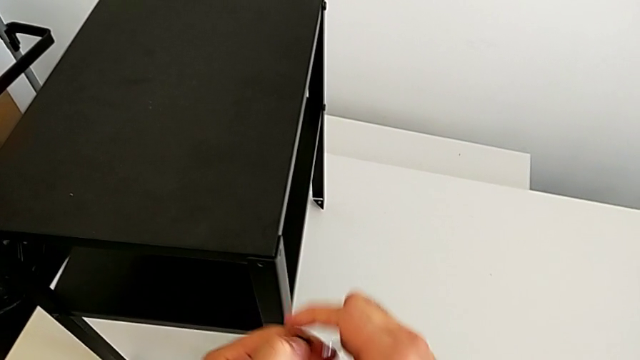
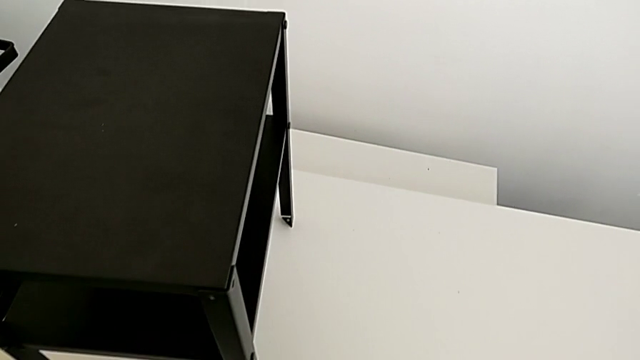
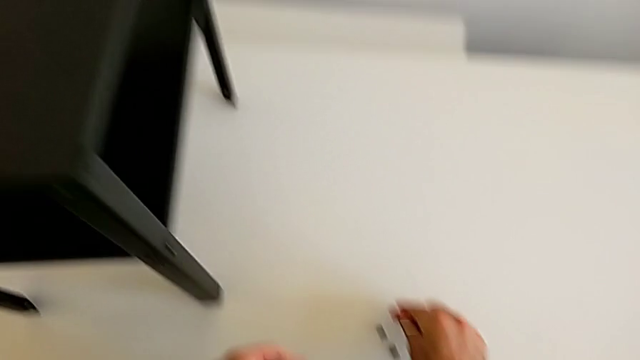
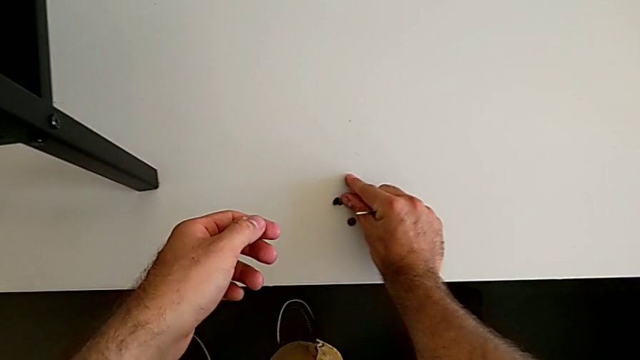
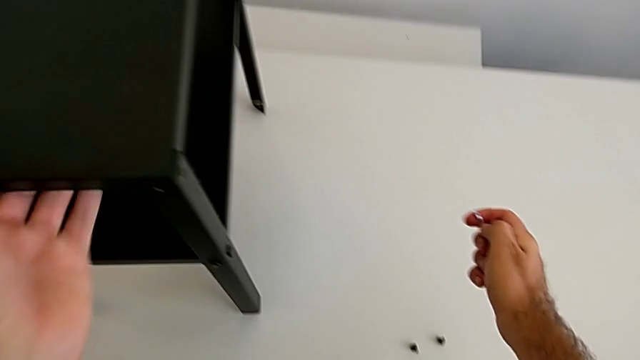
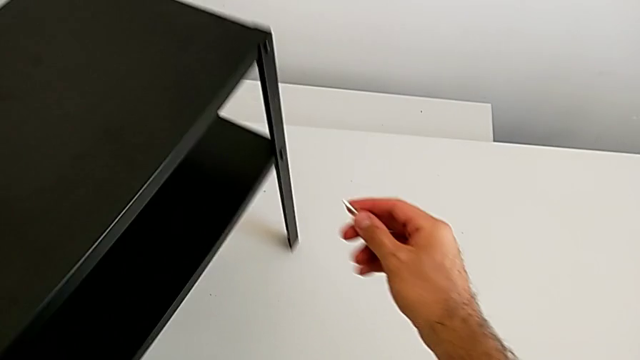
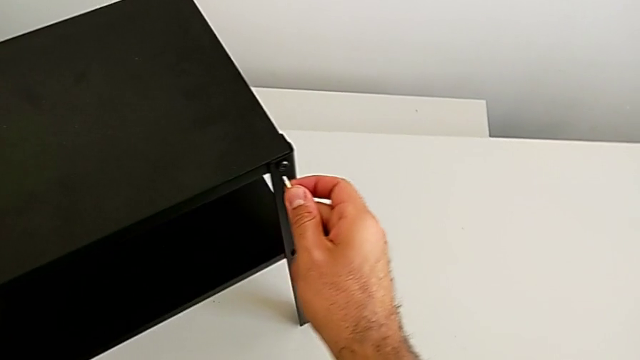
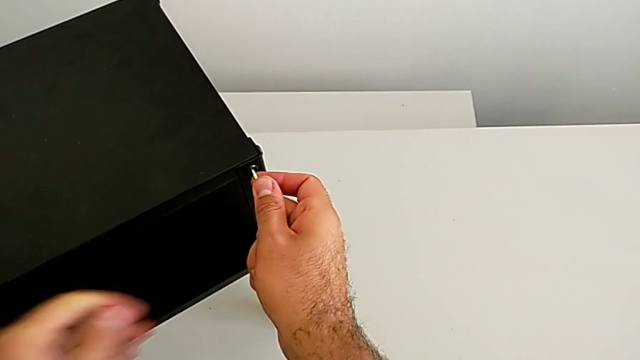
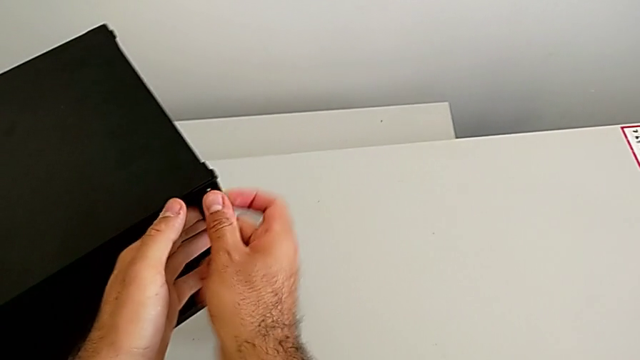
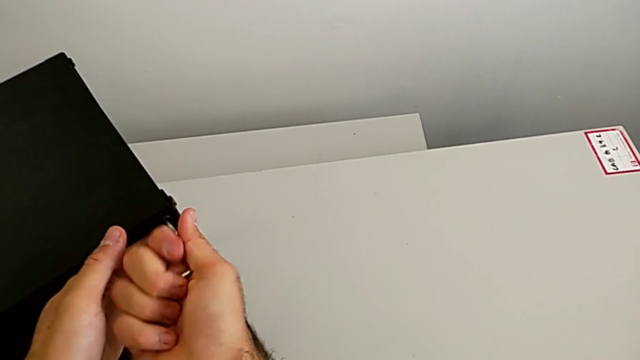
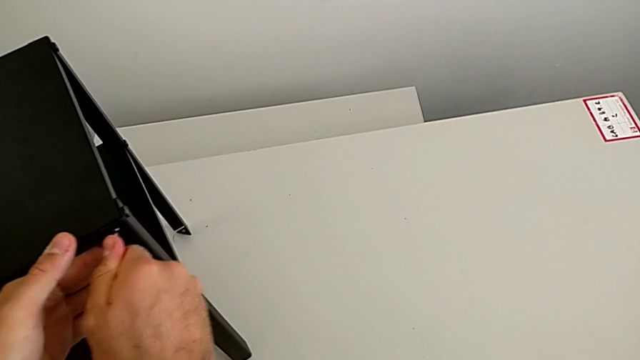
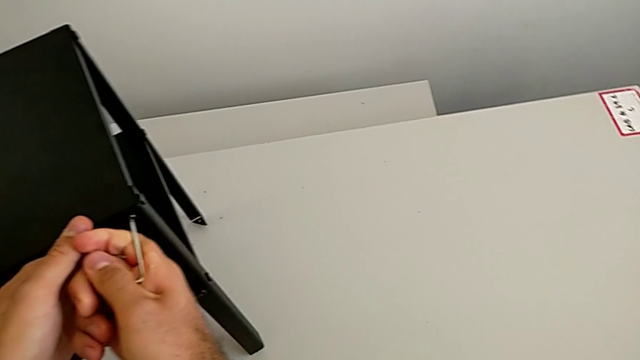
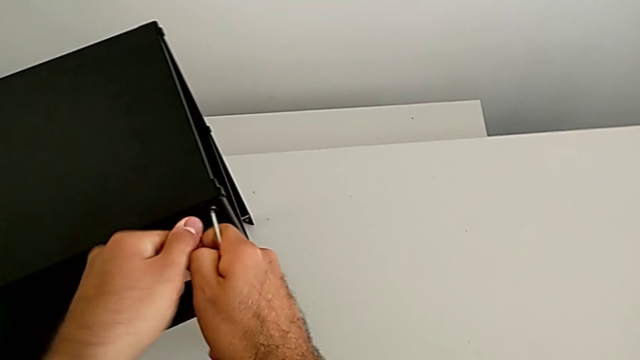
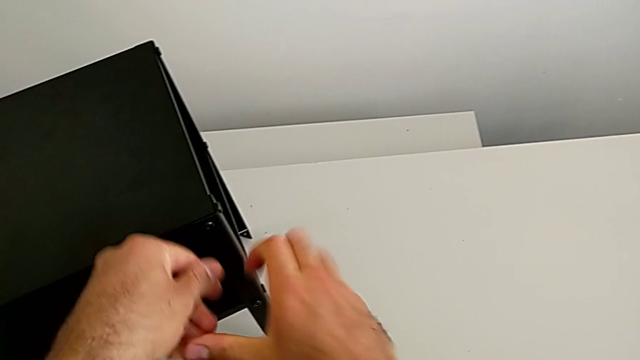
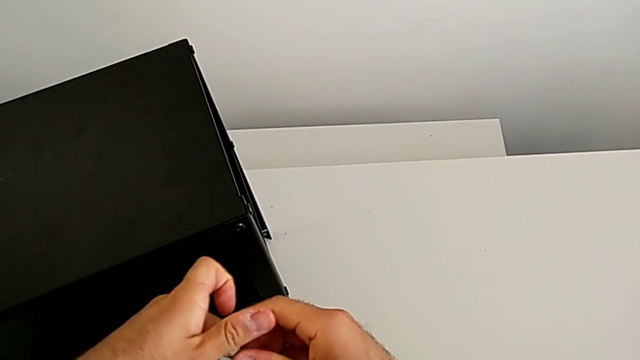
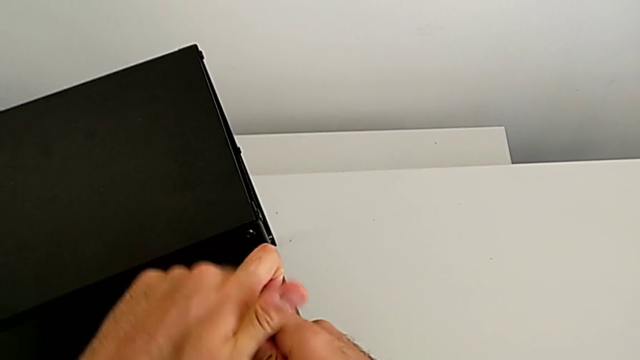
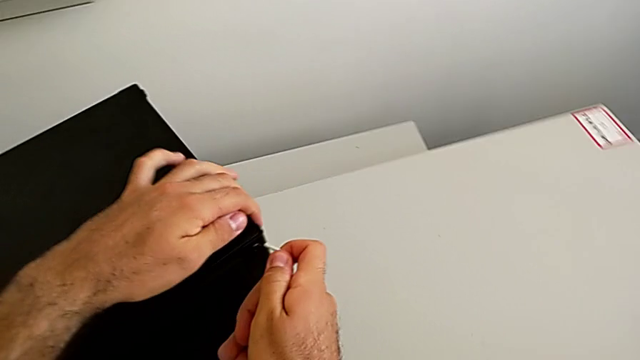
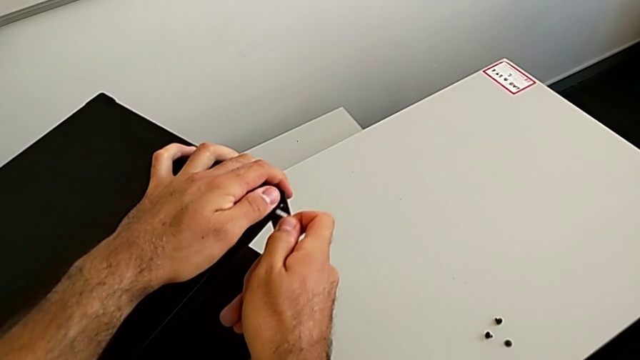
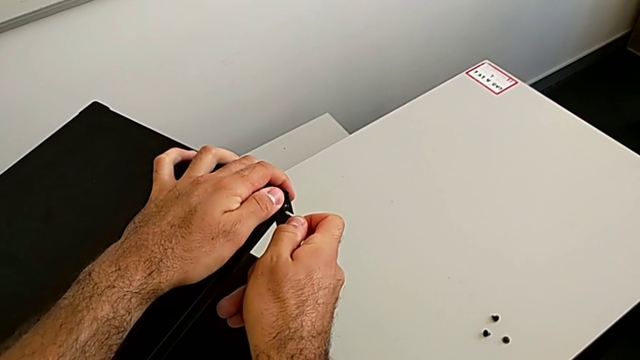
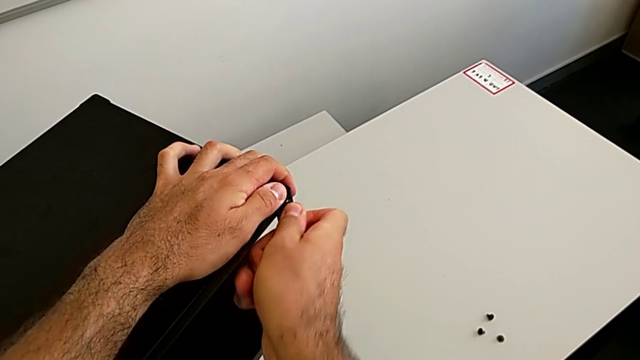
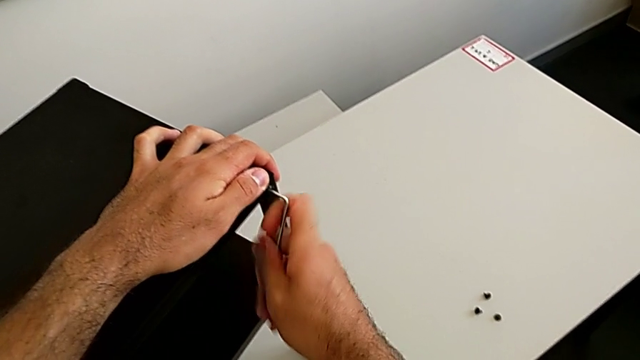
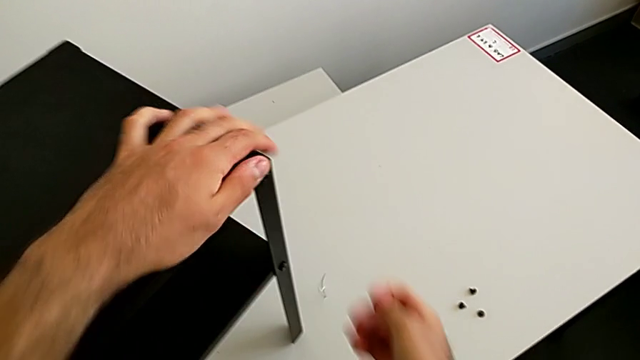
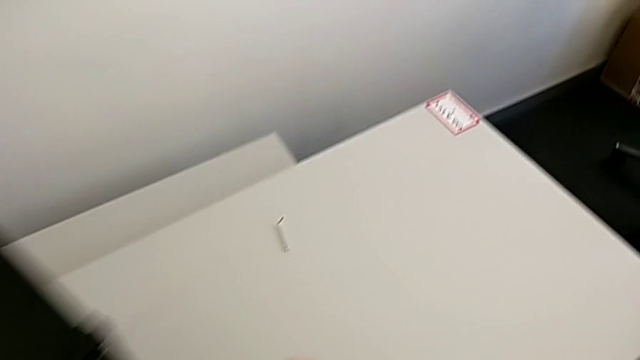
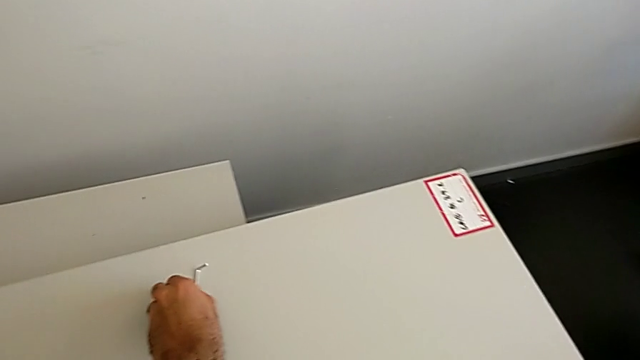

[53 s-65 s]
The camera wearer is disassembling the table top. They place the hex socket head with the left hand, rotate the nightstand, insert the Allen wrench, unscrew the hex socket head with the right hand, withdraw the Allen wrench, rotate it, insert it and wrongly drop it. They approach the Allen wrench and grab it, both with the left hand.

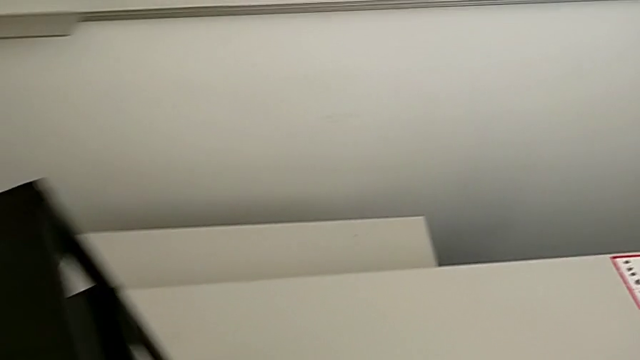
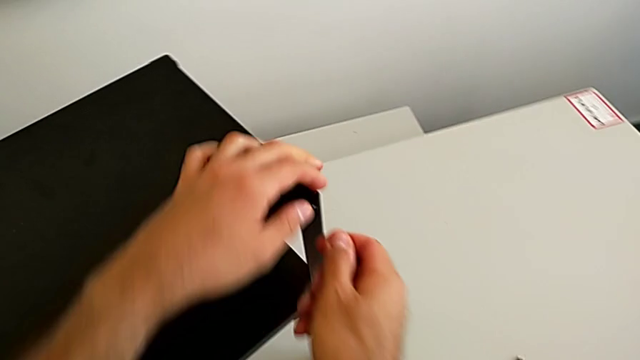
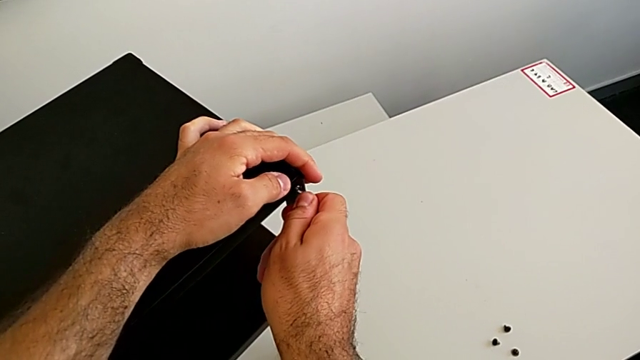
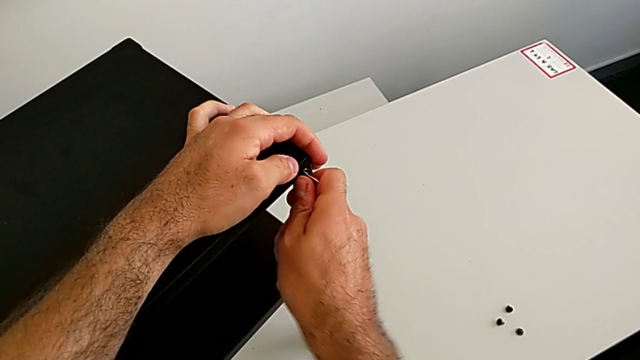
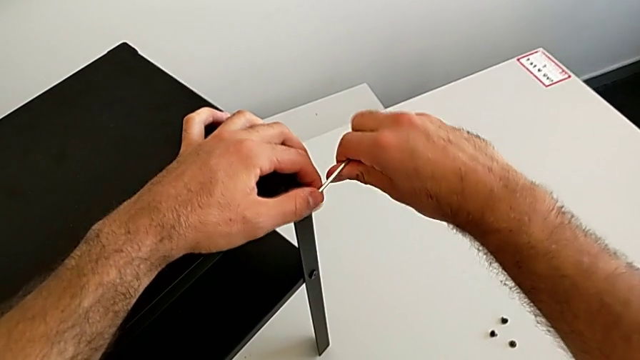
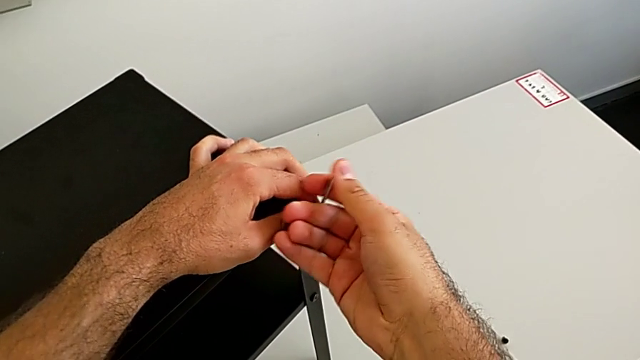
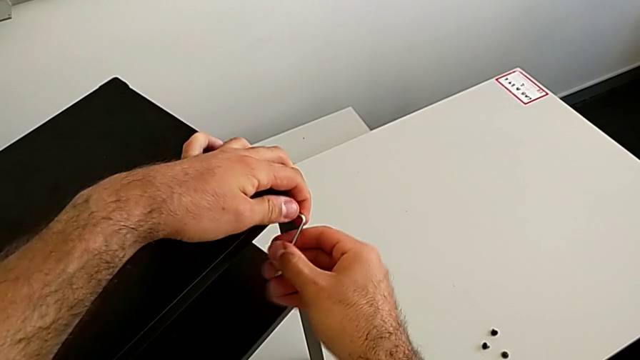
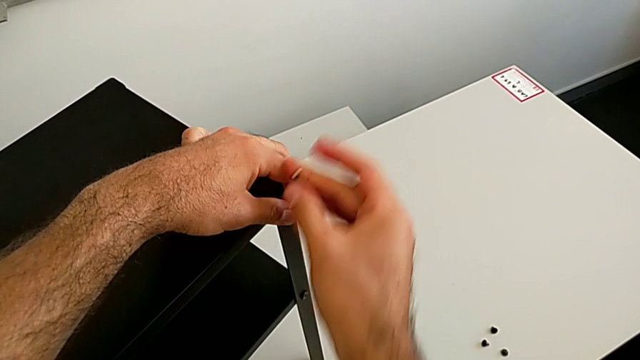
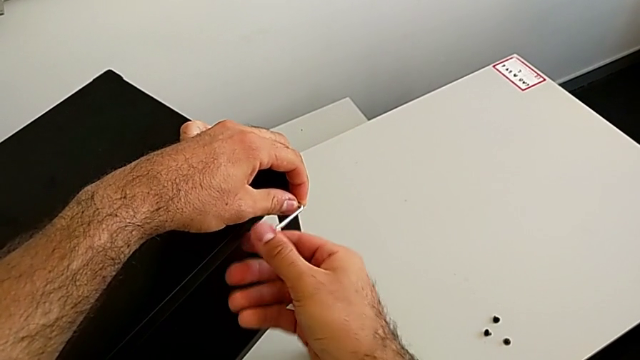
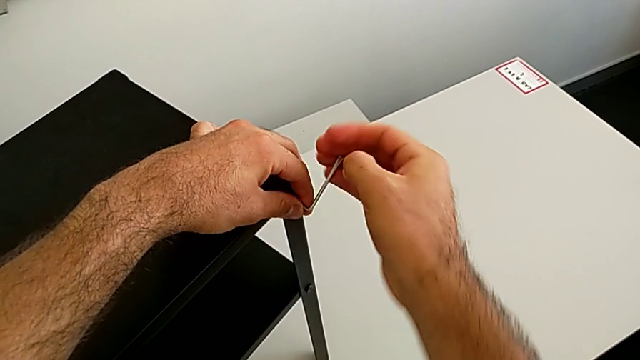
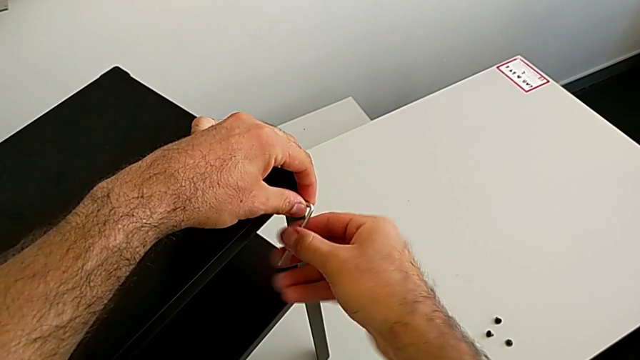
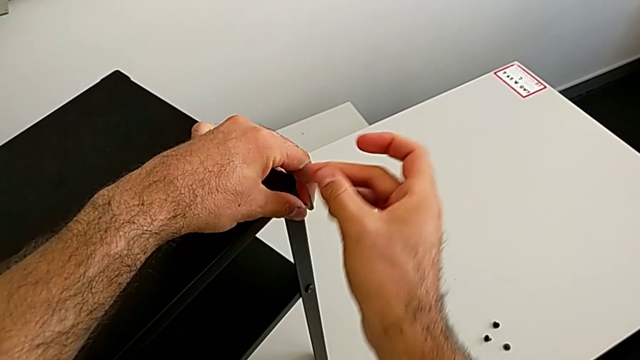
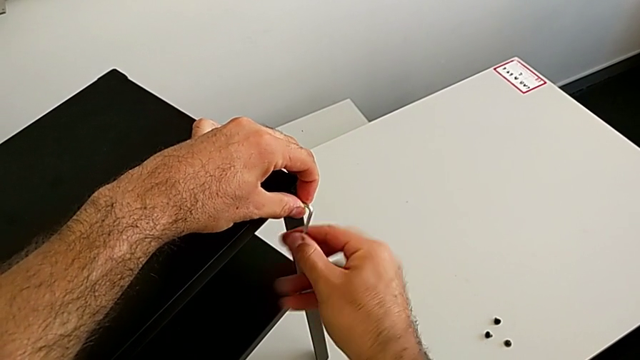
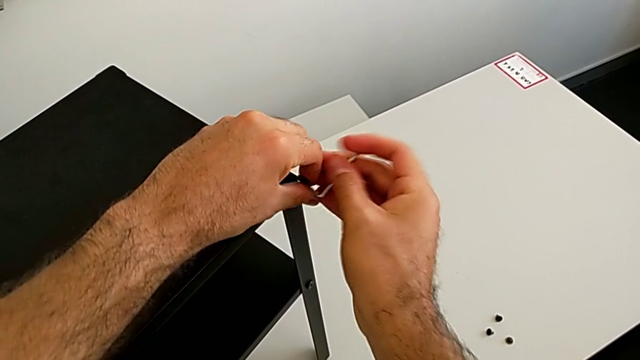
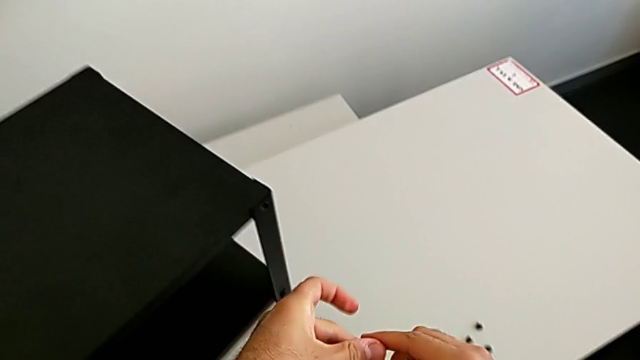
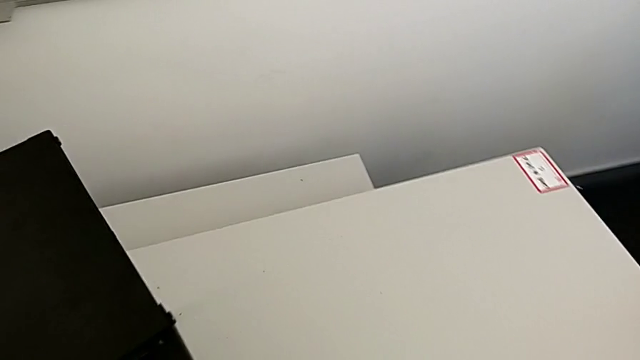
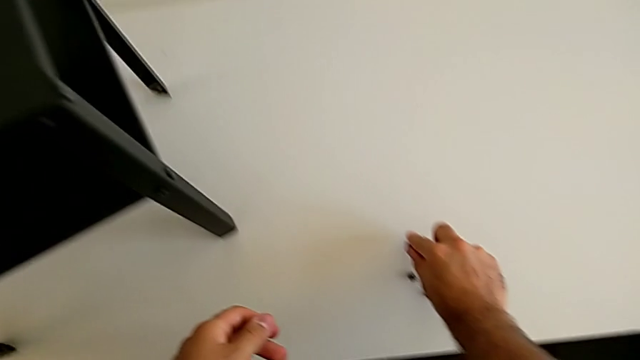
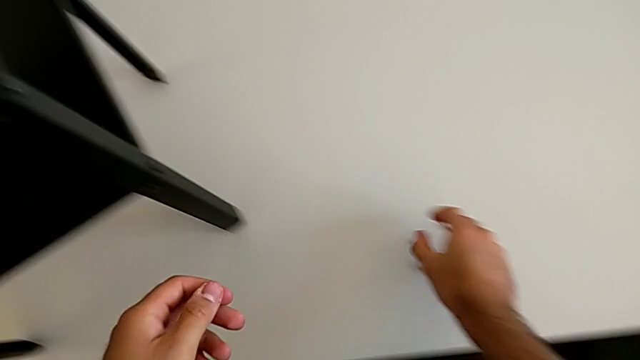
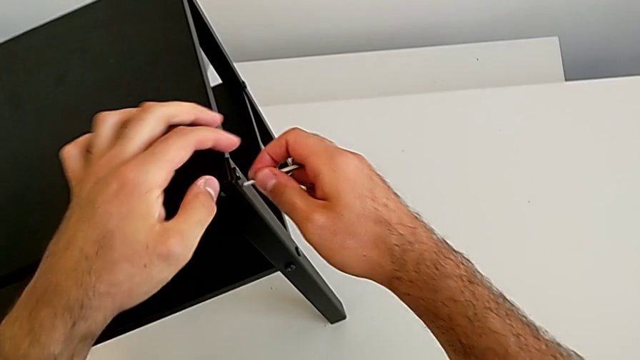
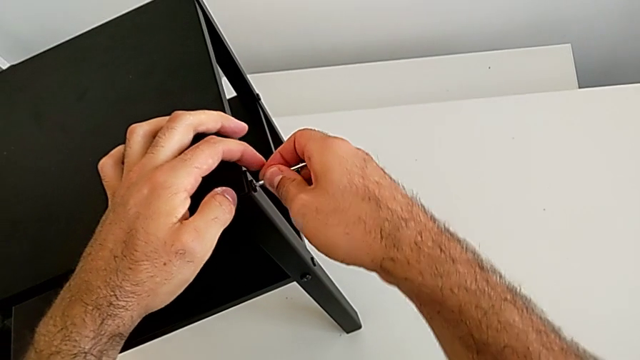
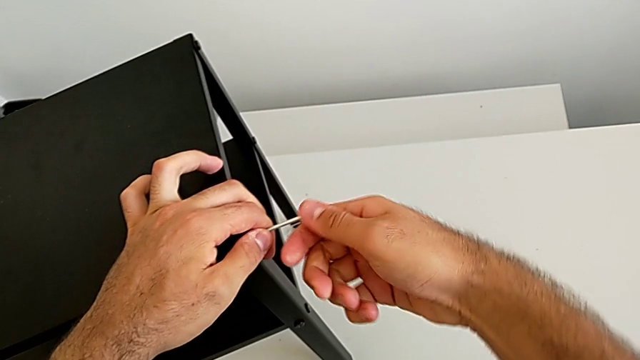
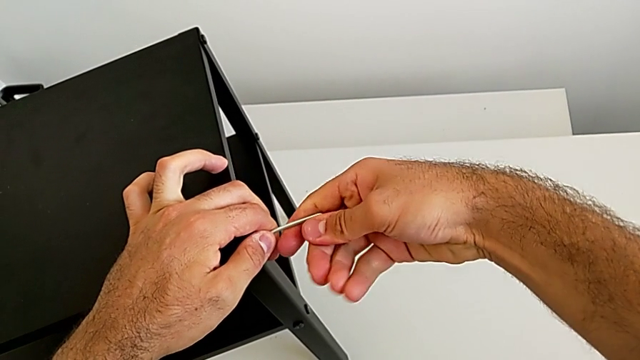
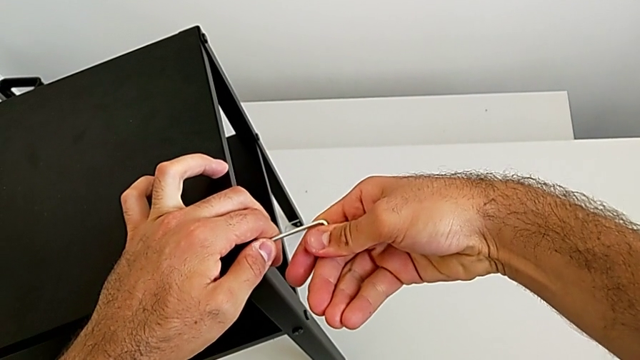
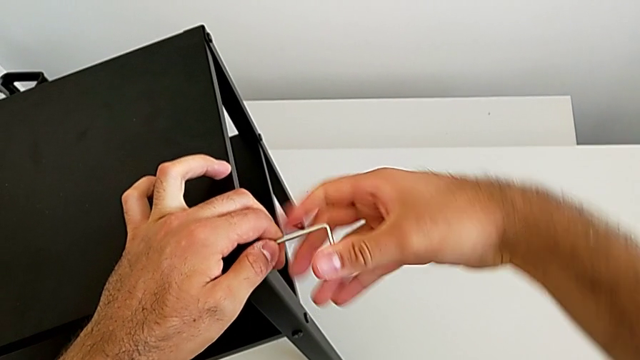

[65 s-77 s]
The camera wearer is disassembling the table top. They approach the nightstand, insert the Allen wrench, unscrew the hex socket head and withdraw the Allen wrench with the right hand. They disassemble the hex socket head with the left hand, place it with the right hand, insert the Allen wrench and withdraw it.
